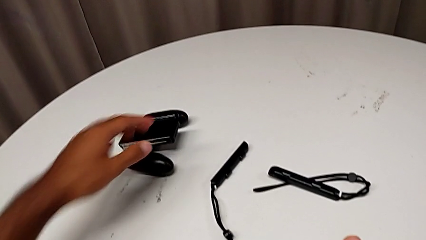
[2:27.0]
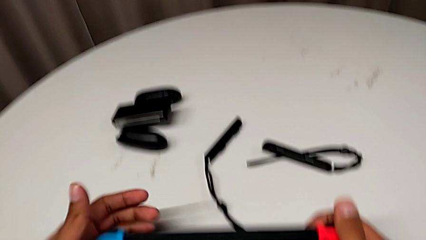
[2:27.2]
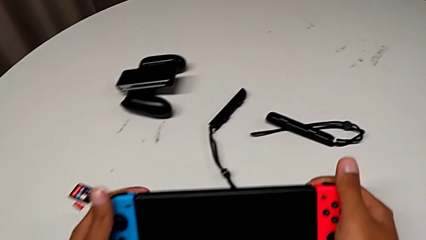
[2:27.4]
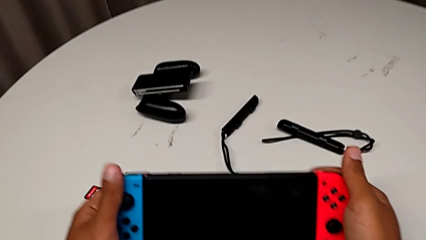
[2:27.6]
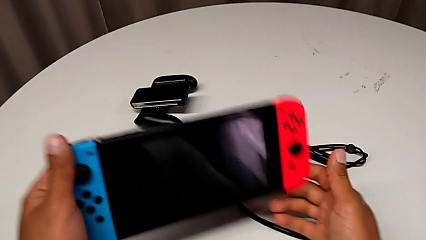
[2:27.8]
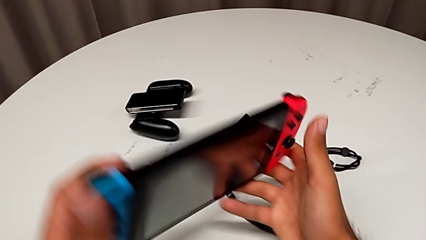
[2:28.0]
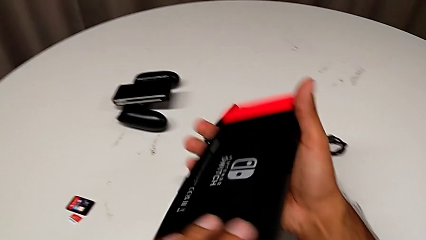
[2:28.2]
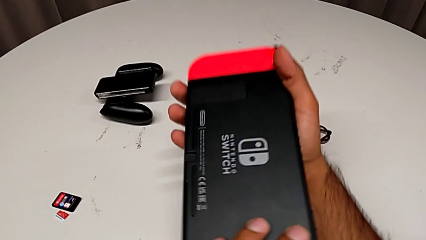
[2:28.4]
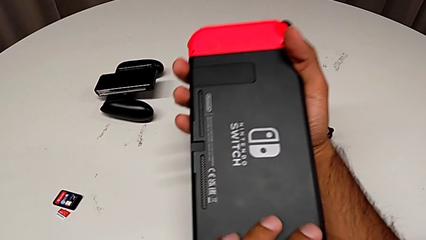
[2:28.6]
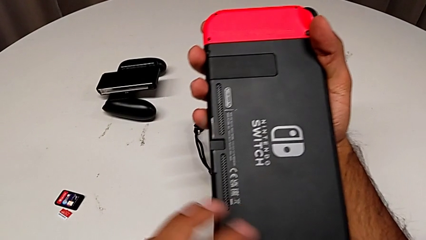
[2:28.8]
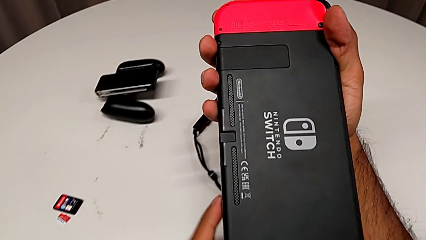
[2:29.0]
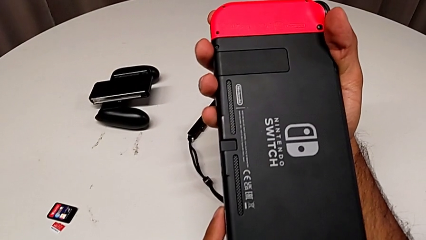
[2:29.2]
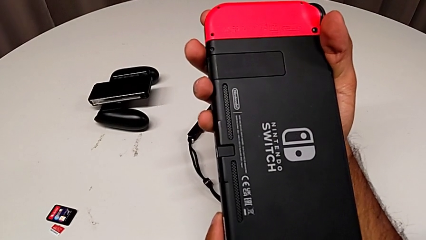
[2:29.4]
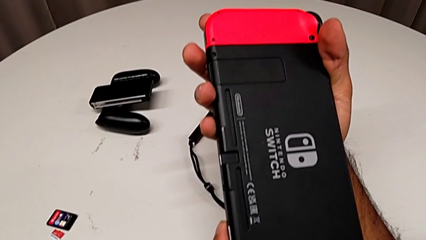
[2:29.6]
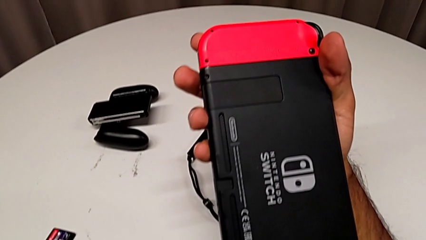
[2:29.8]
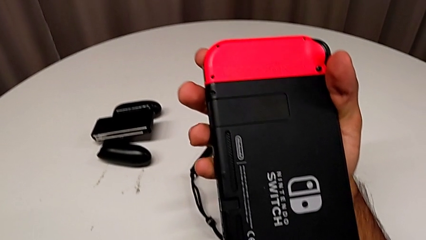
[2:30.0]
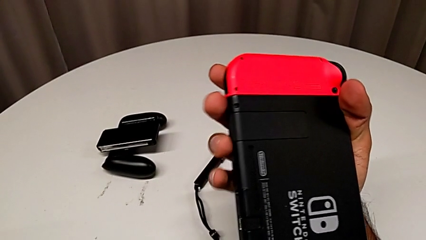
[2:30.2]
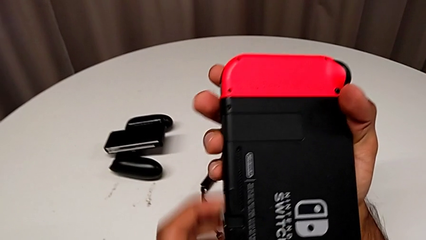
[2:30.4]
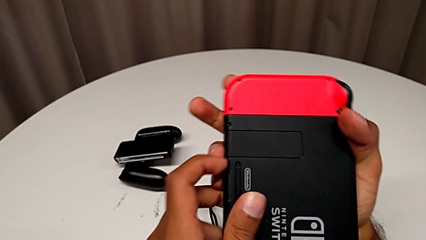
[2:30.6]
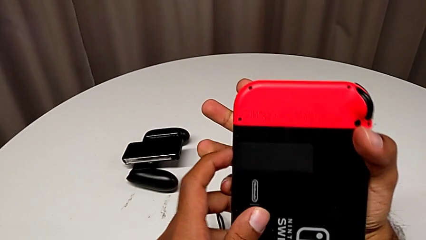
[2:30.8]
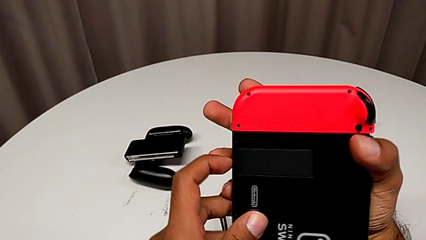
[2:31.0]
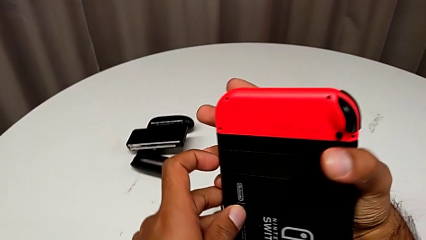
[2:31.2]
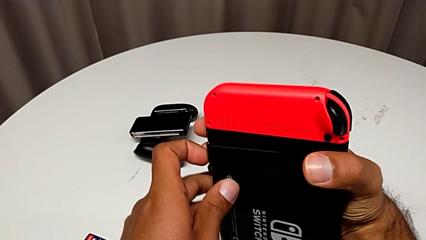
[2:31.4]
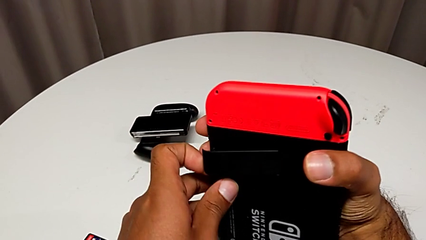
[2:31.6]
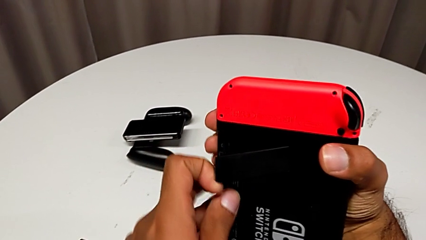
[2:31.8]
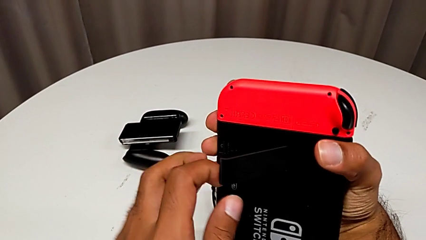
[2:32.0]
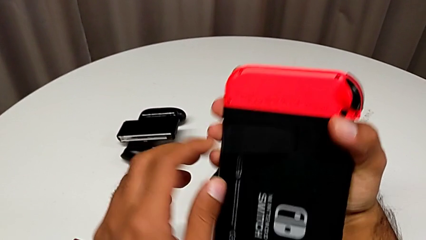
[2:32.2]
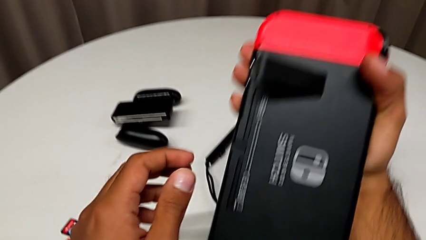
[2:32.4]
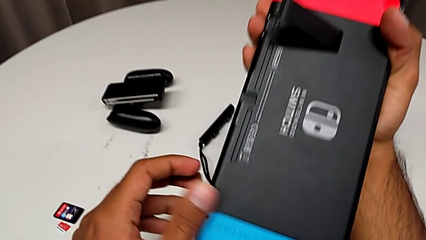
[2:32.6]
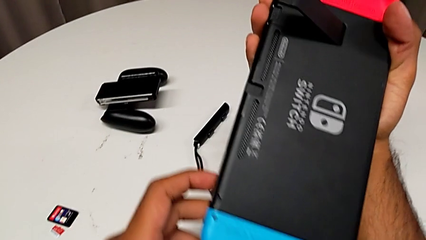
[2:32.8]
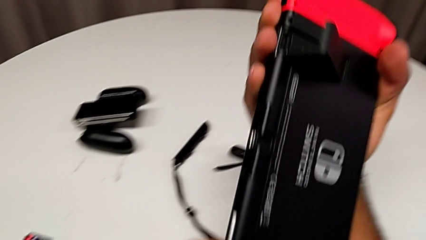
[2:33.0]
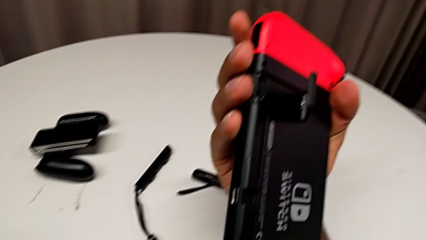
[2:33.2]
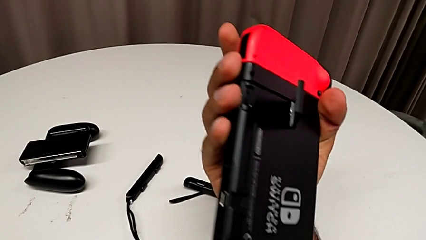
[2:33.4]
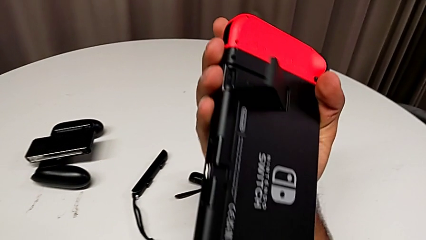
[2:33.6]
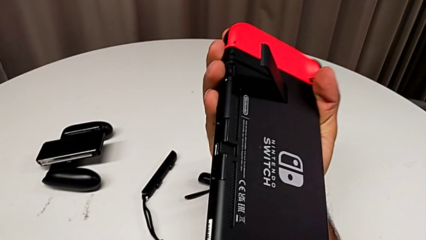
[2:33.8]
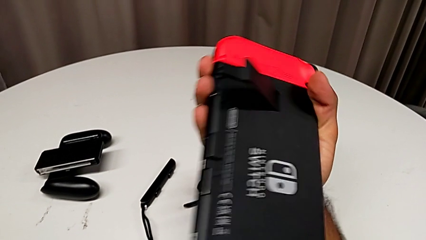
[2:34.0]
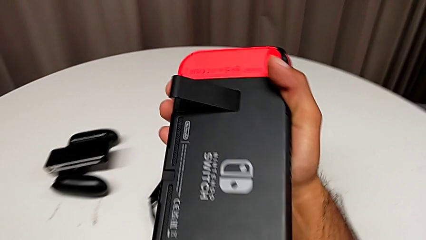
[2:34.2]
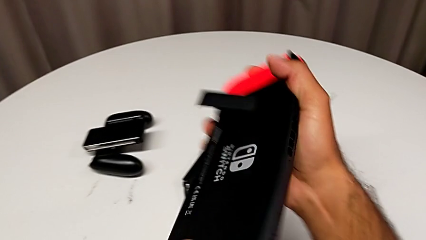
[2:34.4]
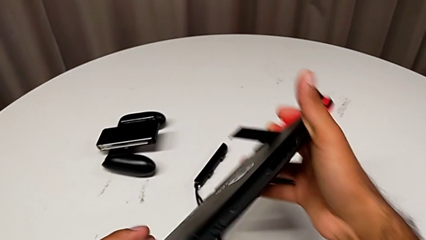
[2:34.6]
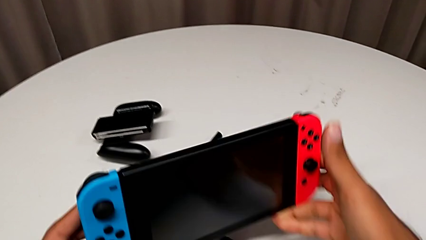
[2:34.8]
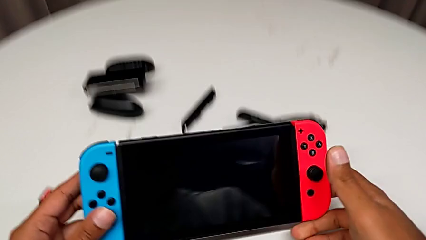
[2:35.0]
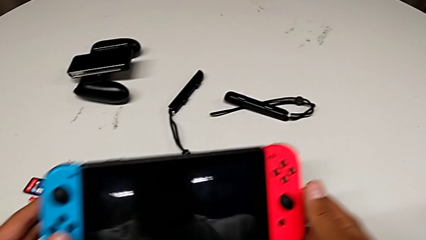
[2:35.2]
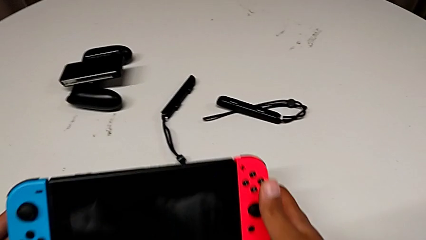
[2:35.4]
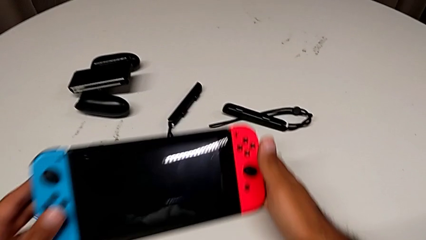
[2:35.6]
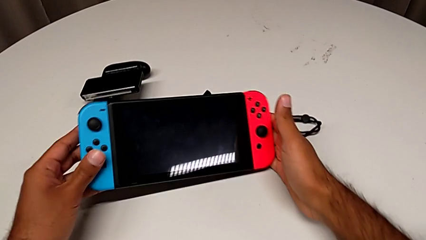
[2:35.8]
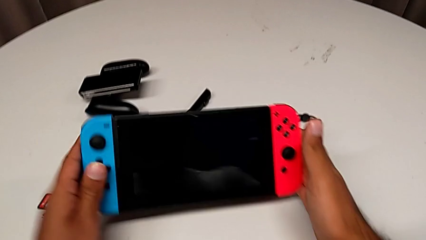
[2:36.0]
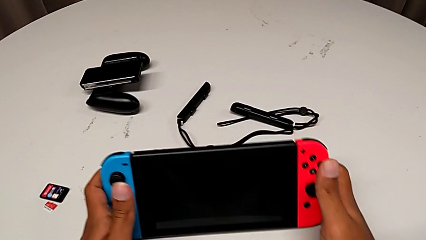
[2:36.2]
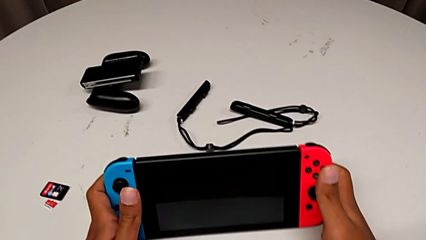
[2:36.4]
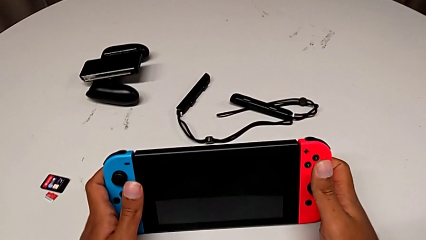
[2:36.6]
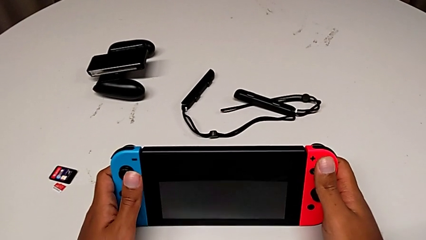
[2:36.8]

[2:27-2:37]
The camera wearer is standing the Nintendo Switch upright using the Kickstand. They rotate the Nintendo Switch, open the black kickstand and place the Nintendo Switch.

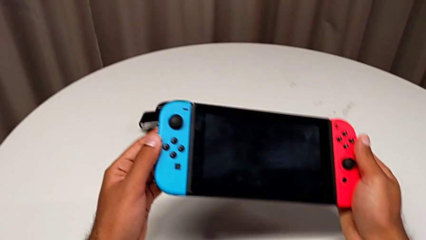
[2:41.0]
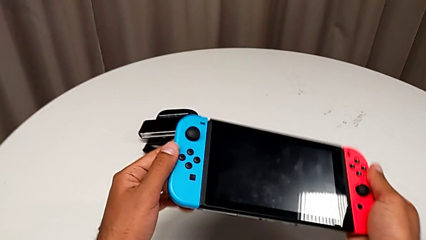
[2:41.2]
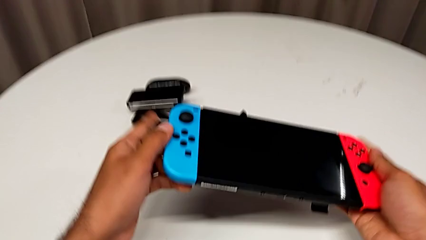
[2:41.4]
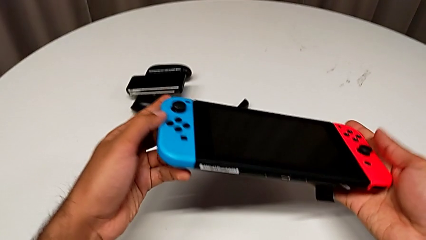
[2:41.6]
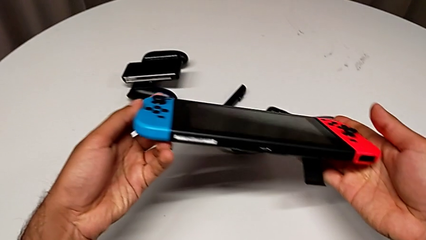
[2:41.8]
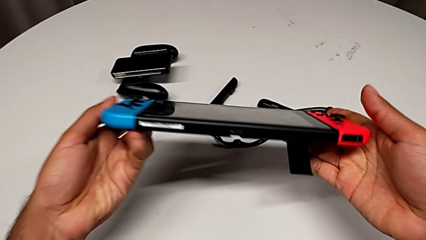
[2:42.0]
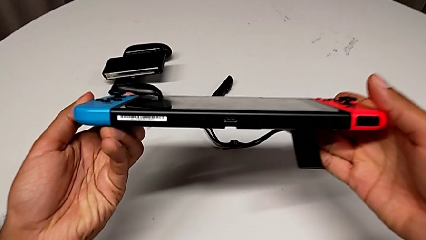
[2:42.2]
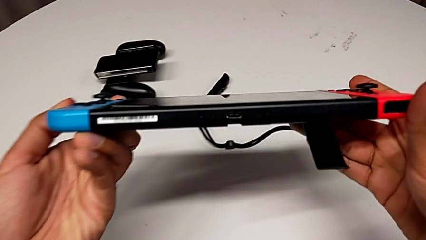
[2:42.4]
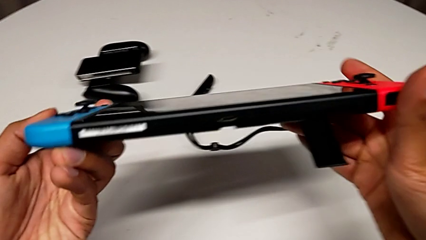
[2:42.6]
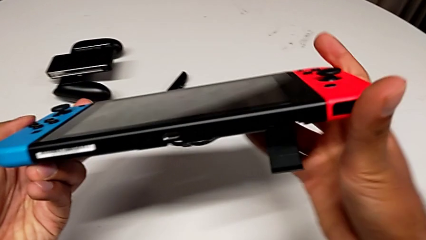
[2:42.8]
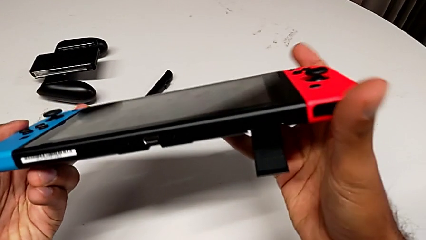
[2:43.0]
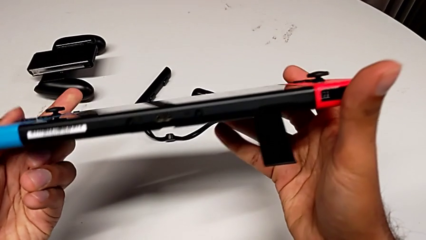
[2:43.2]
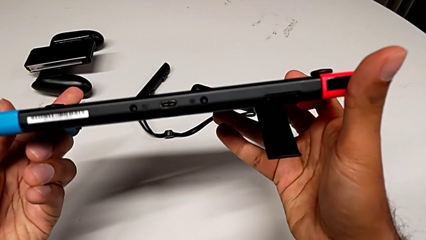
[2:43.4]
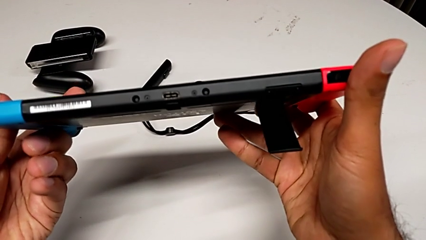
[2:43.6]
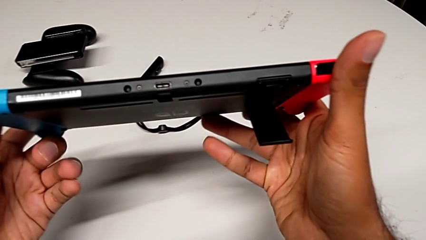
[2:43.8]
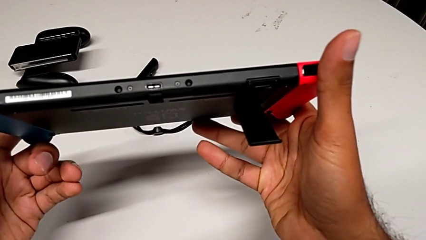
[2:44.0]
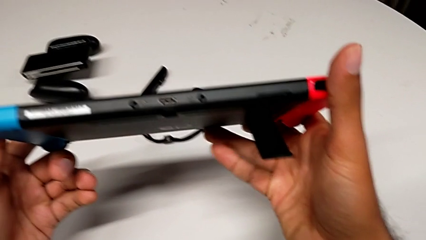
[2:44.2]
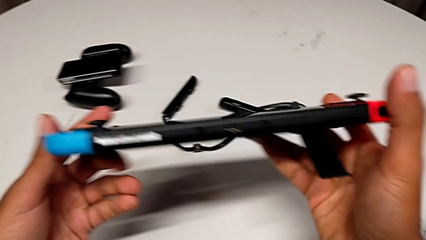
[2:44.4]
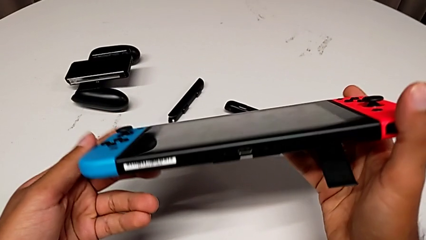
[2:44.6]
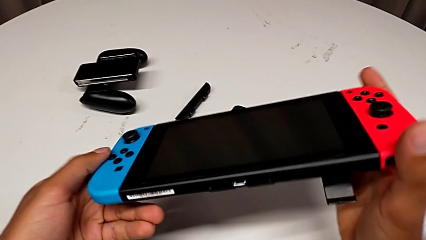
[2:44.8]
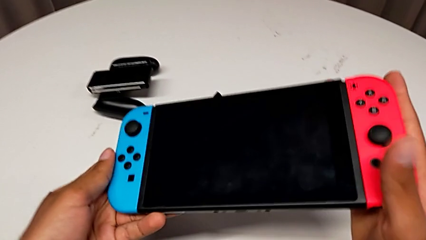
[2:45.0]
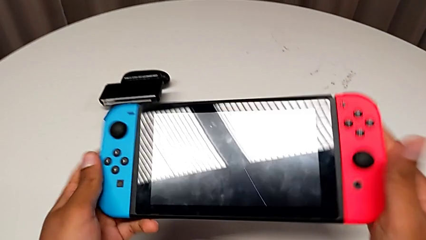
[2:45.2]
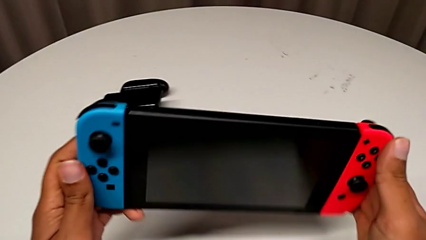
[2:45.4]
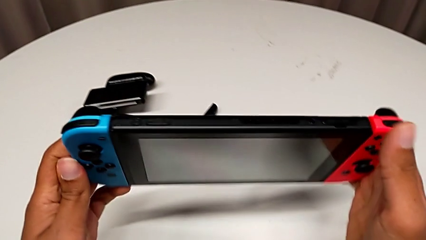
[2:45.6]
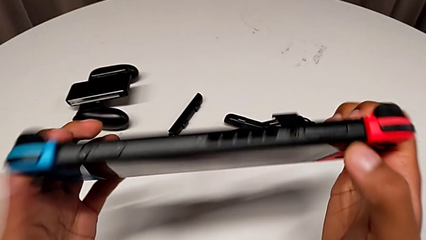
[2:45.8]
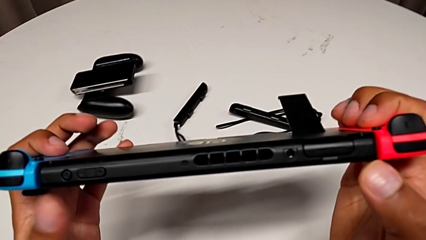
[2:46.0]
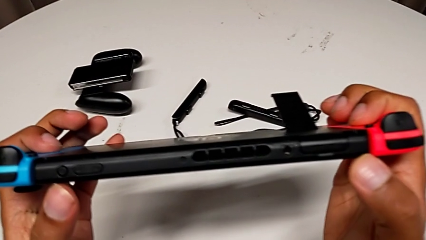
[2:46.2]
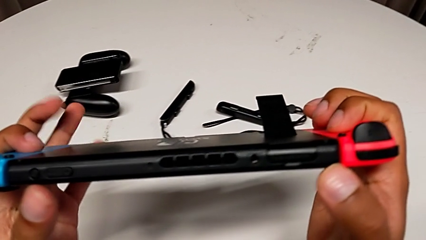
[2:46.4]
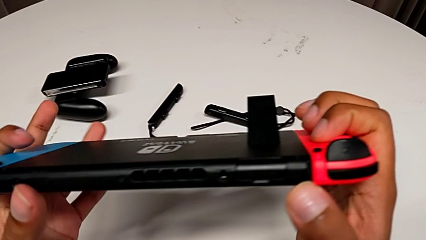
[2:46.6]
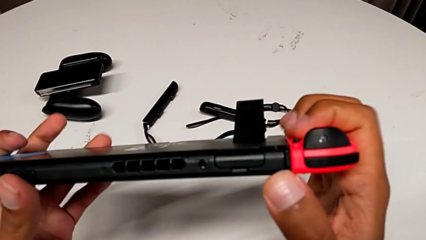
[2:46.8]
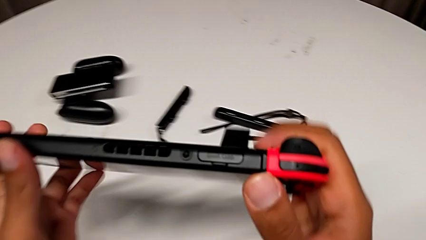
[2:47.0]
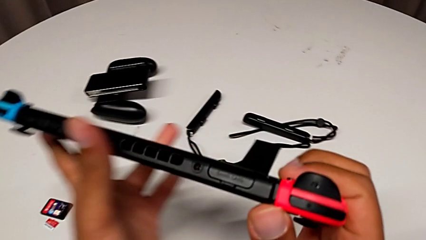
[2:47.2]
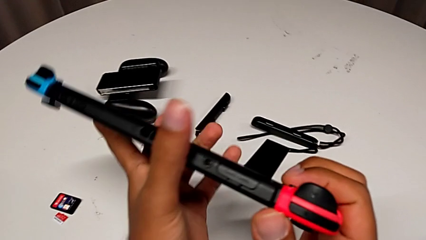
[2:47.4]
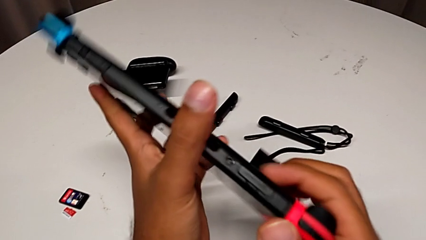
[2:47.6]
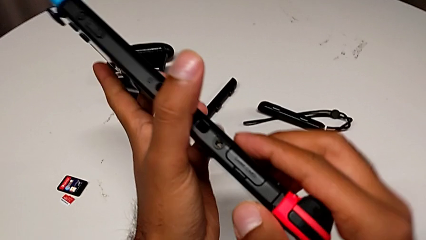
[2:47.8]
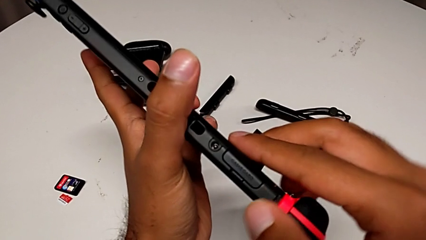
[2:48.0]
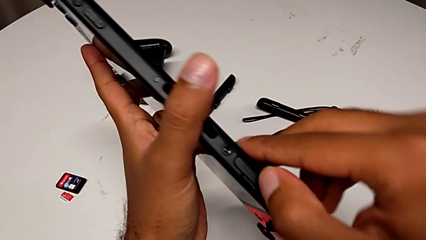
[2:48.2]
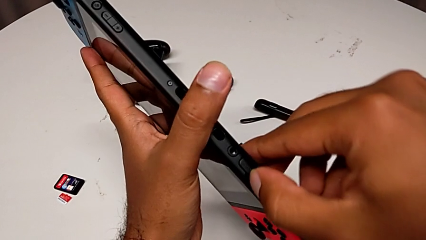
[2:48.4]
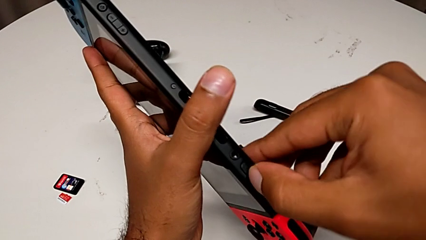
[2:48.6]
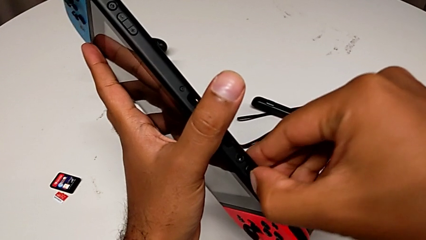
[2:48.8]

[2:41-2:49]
The camera wearer is changing a game card for the Nintendo Switch. They grab the Nintendo Switch and inspect it.
